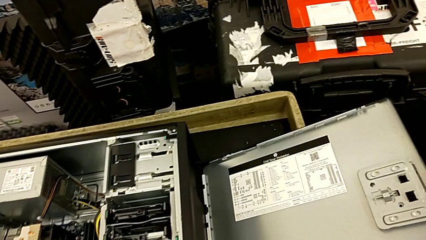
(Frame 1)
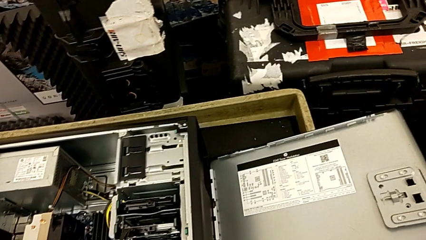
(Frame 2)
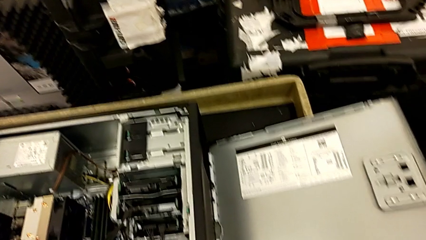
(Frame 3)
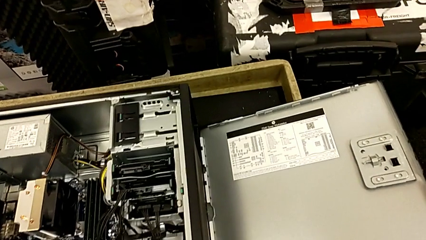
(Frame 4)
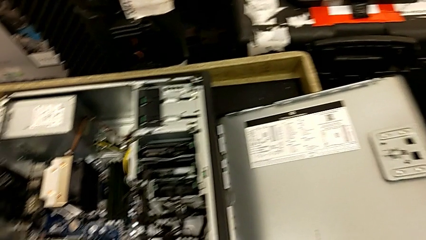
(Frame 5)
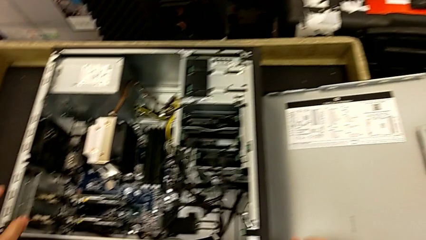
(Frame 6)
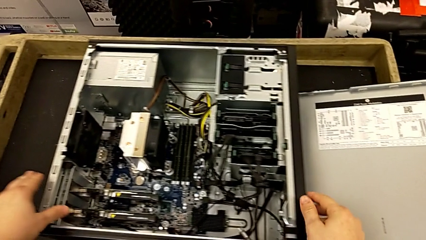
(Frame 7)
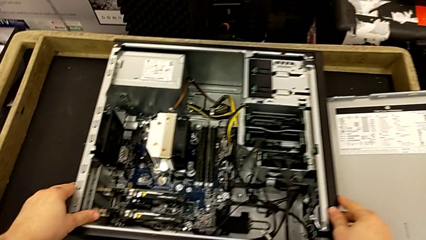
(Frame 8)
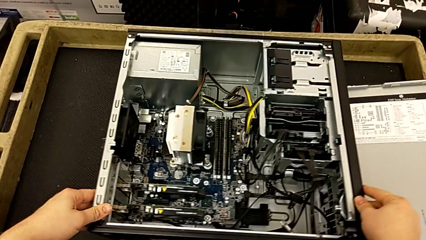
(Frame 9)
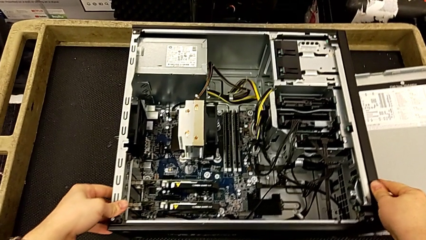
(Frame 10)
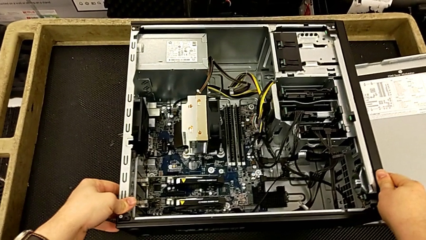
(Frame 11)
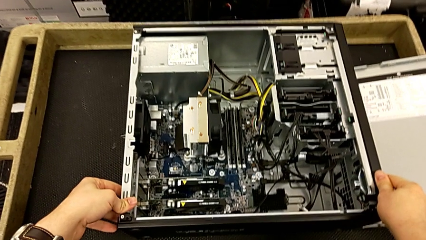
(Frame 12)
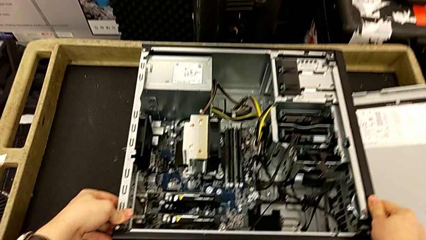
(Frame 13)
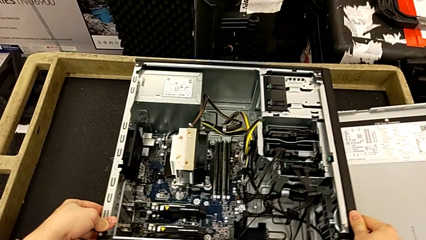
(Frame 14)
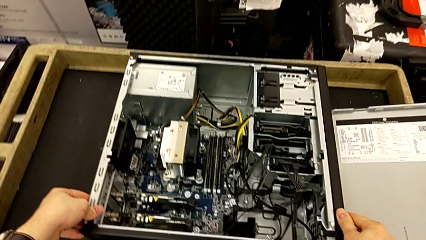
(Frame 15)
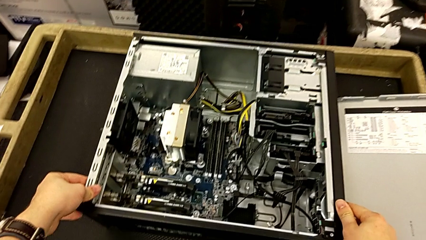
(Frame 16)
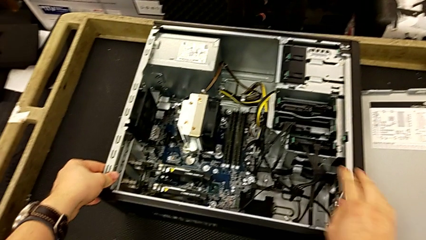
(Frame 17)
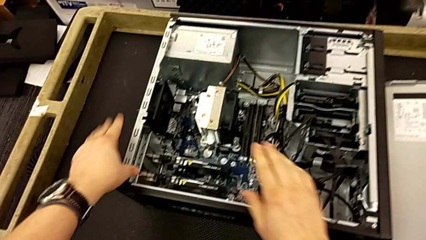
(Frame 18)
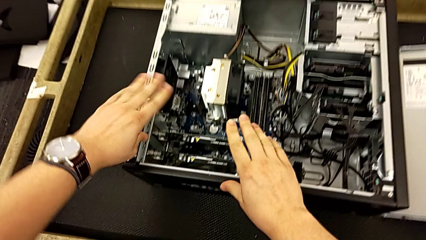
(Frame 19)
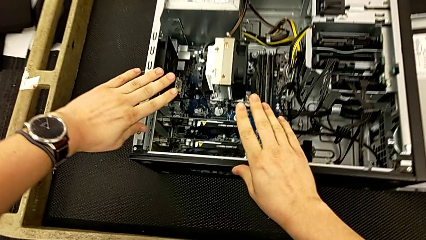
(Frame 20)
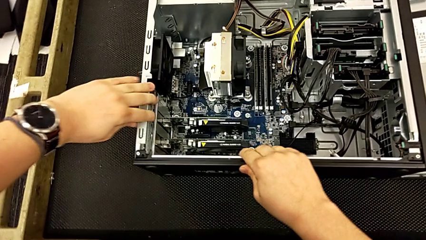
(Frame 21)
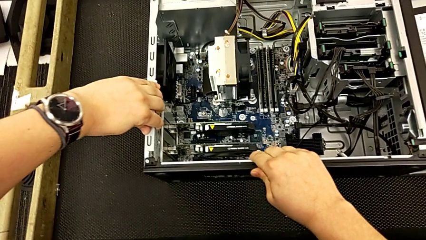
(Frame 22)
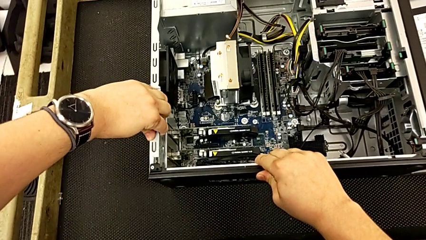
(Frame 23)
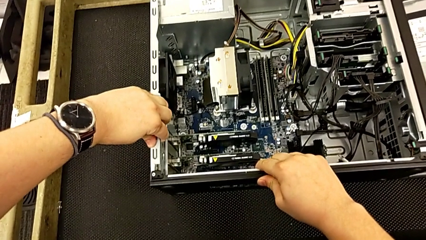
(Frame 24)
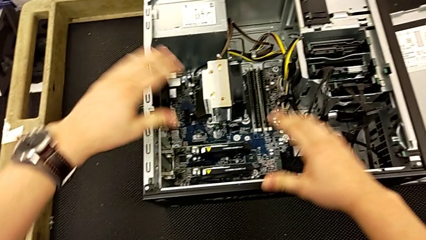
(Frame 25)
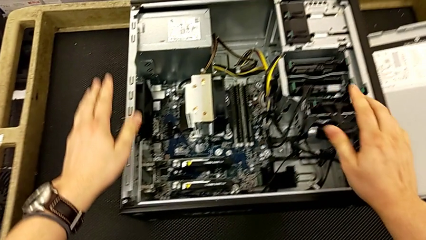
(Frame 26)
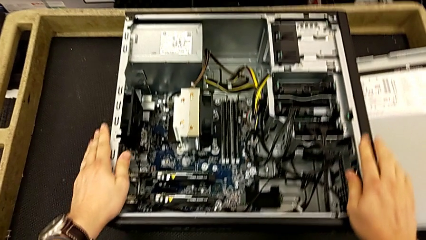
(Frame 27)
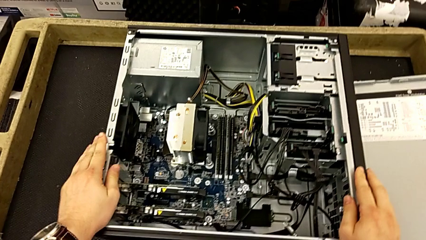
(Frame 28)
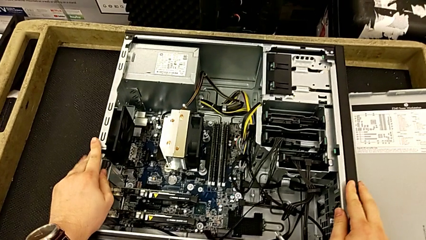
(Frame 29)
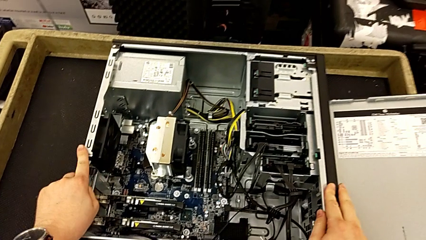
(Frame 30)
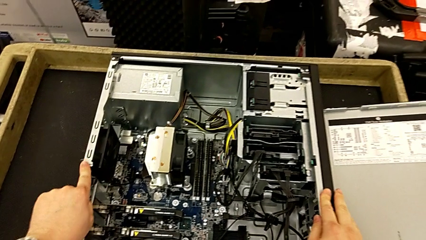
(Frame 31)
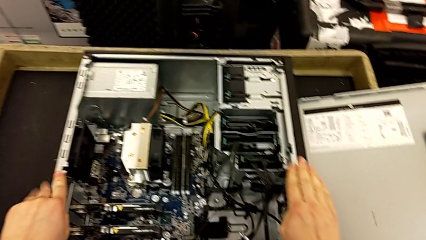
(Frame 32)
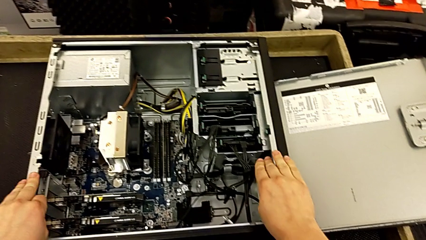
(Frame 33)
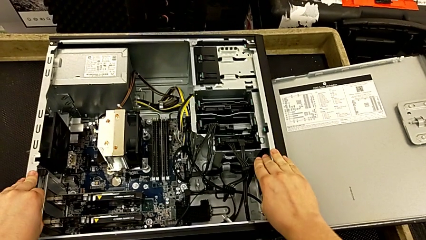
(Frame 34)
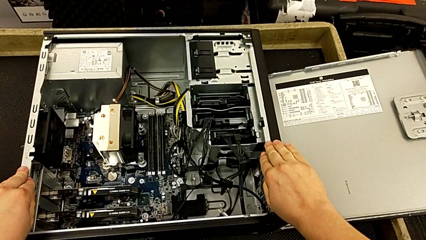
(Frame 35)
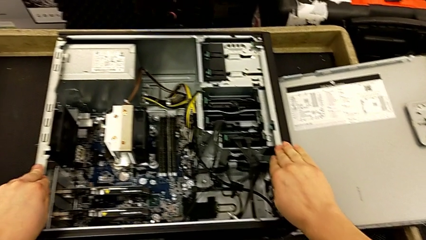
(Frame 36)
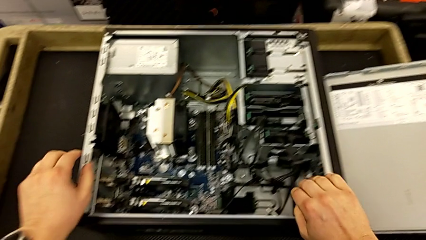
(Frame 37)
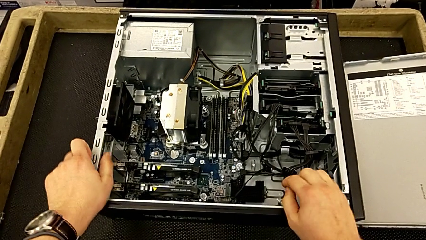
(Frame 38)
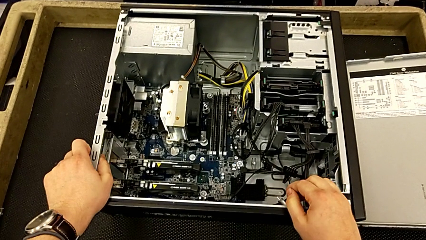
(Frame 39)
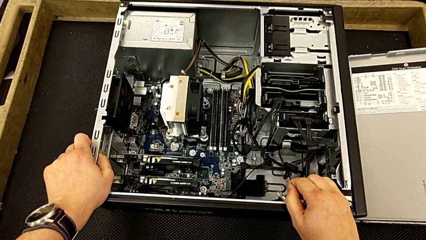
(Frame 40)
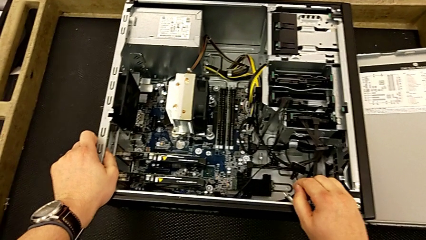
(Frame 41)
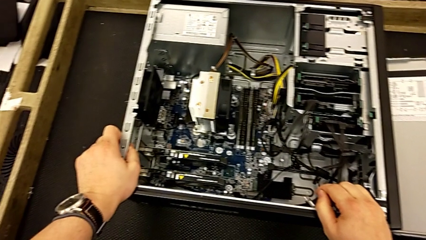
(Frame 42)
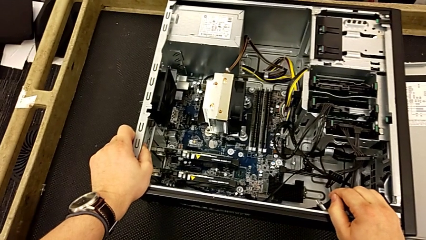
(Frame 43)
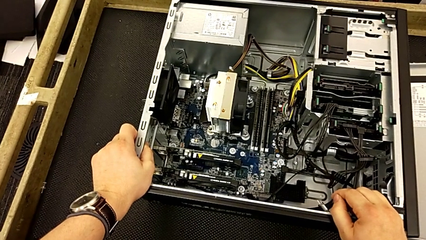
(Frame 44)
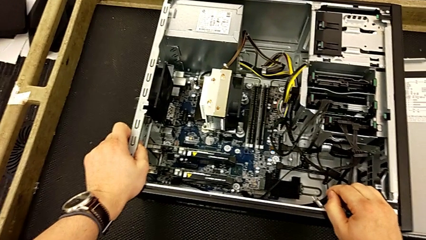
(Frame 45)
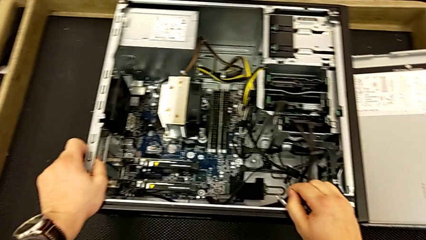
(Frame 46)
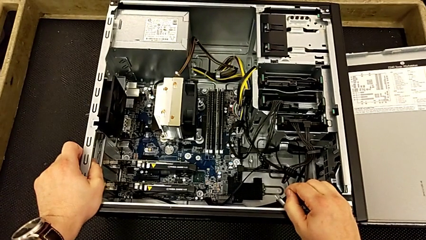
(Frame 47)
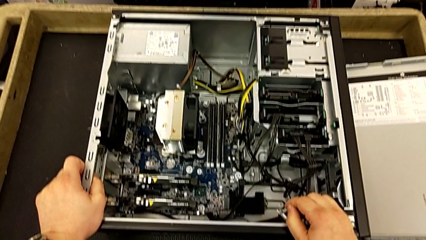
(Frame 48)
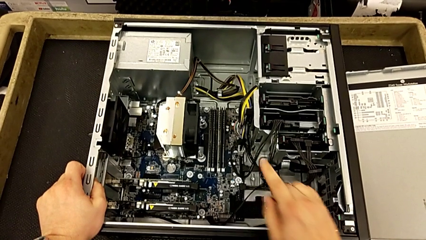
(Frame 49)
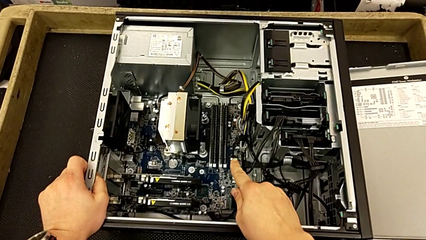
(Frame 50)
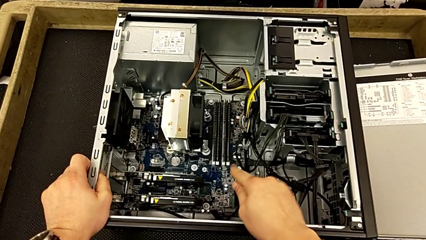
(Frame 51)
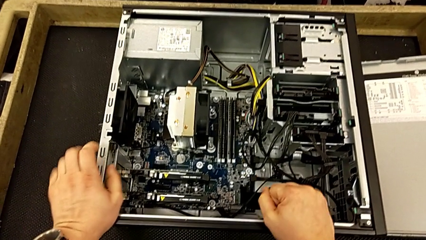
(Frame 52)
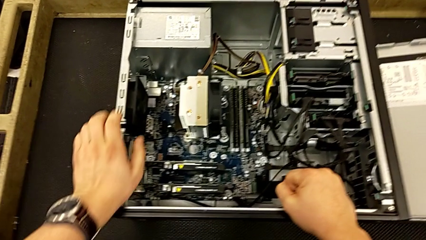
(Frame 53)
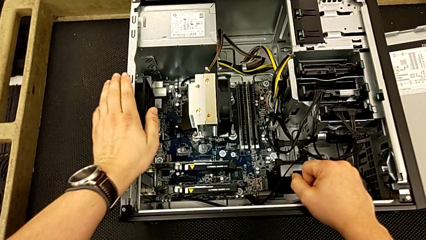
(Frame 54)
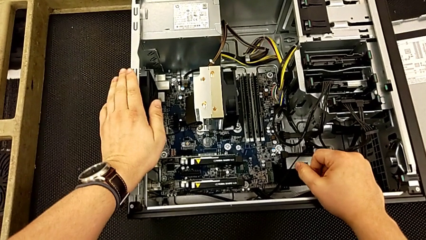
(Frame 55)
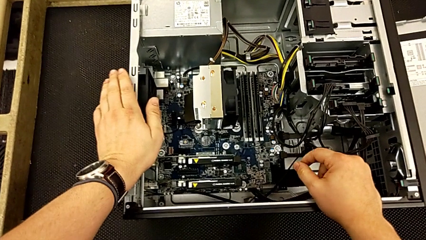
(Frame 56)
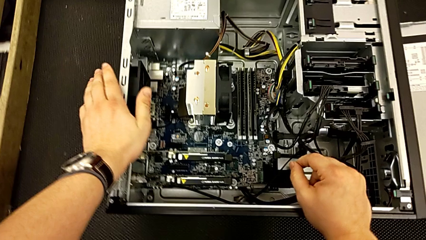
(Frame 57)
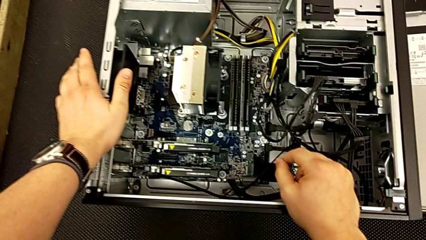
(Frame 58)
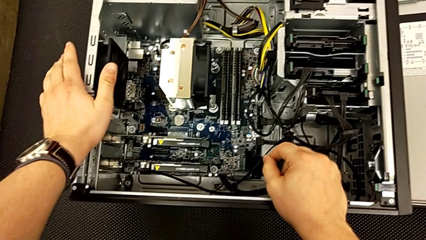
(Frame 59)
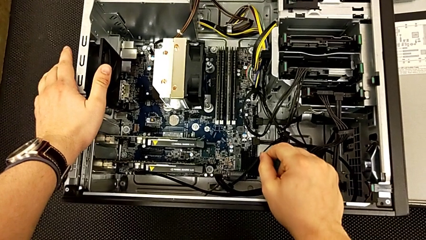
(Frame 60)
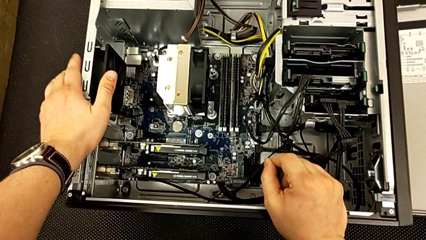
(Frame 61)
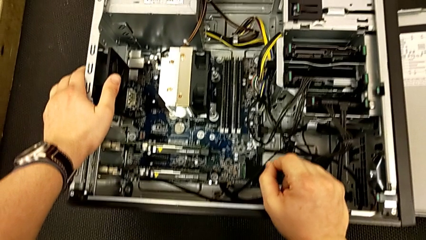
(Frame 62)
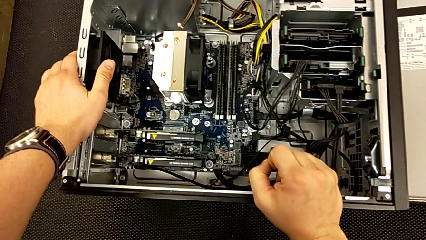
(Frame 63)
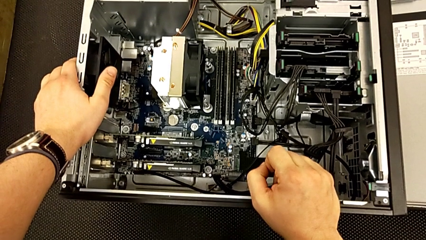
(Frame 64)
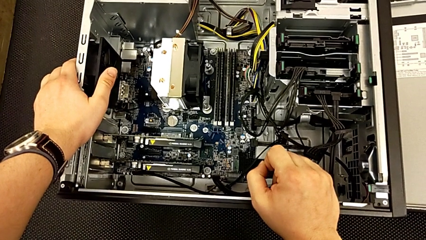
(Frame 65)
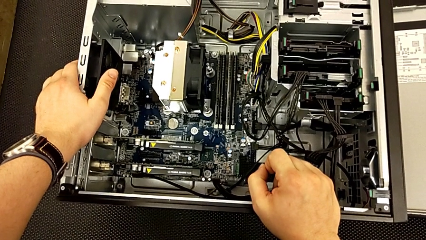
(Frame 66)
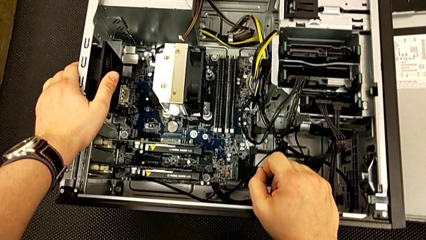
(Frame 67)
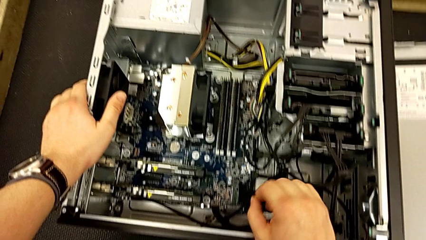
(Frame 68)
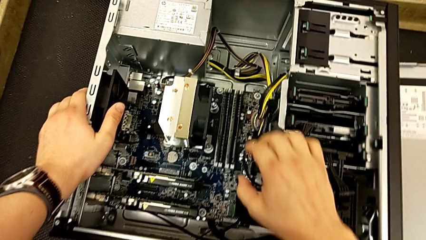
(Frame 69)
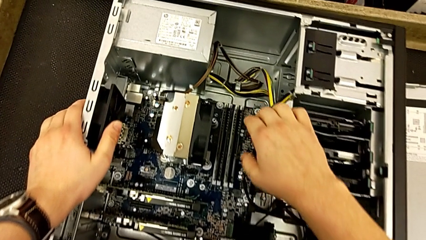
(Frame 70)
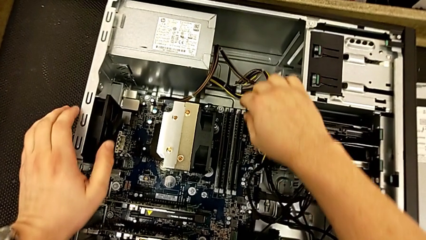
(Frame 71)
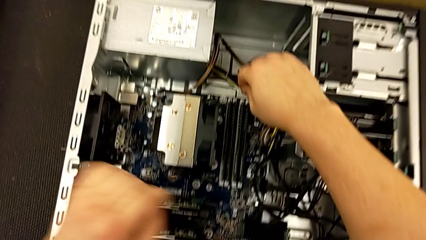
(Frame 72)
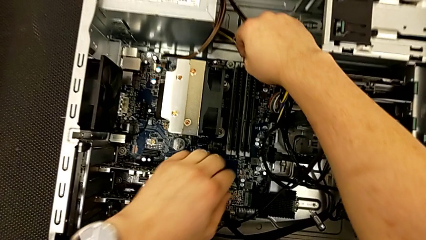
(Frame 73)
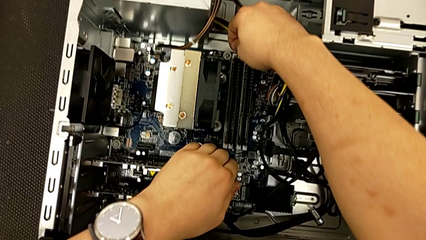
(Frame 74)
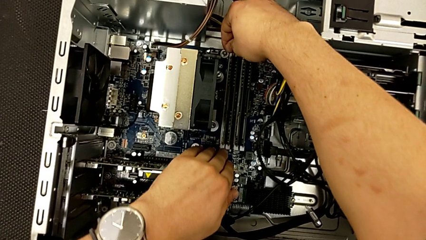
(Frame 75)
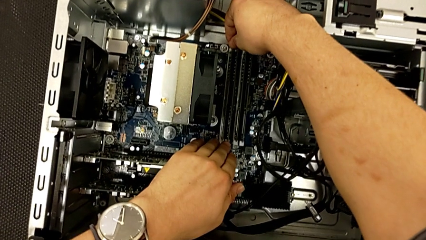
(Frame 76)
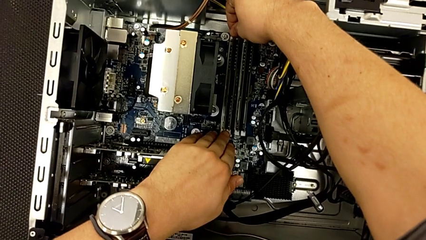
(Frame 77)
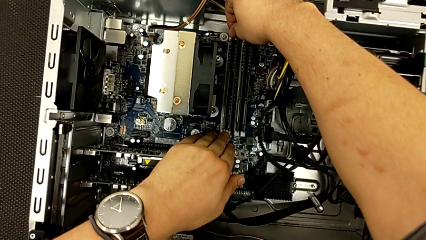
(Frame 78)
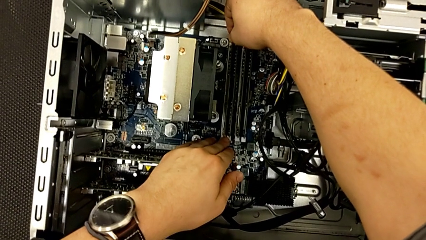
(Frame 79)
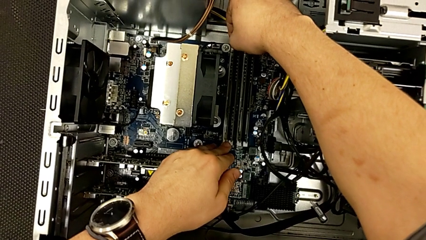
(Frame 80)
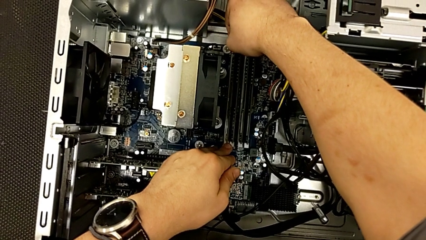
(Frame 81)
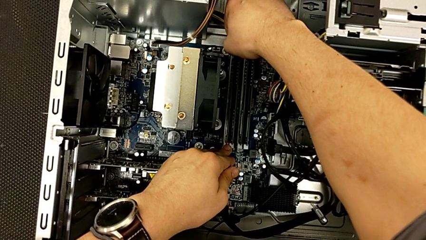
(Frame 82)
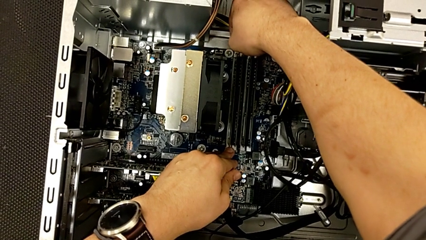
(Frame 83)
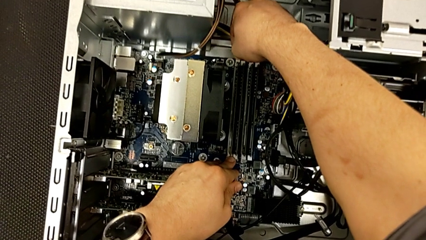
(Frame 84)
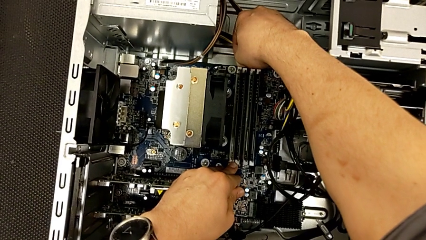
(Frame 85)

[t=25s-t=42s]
The camera wearer is removing the RAM. They lift the cover, grab the computer tower and begin to withdraw the RAM.
